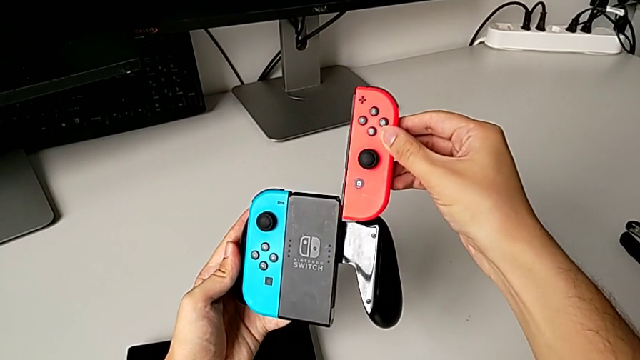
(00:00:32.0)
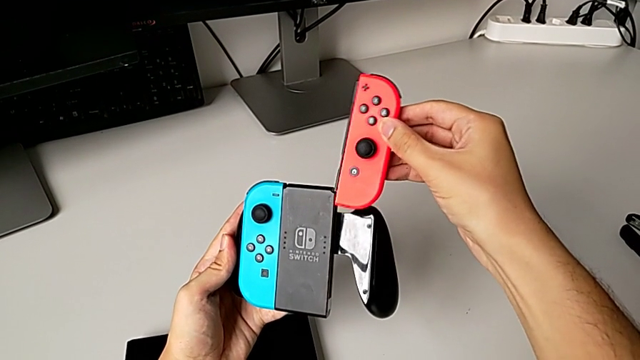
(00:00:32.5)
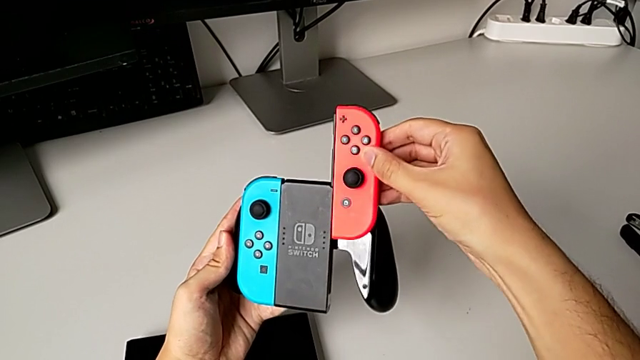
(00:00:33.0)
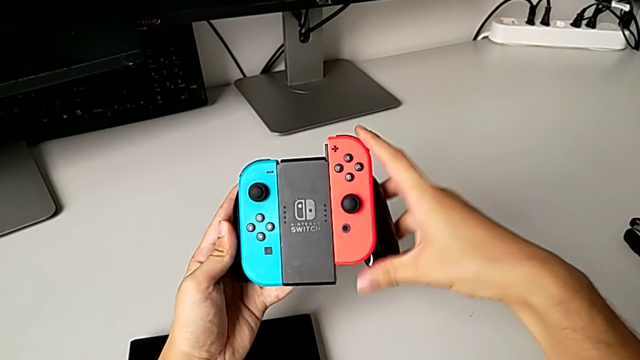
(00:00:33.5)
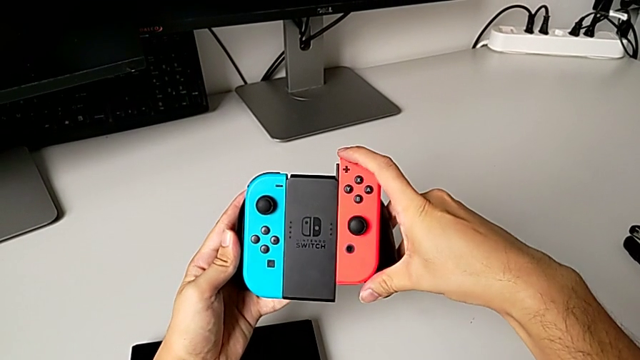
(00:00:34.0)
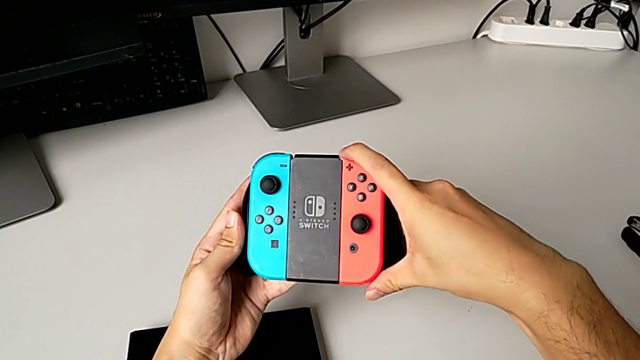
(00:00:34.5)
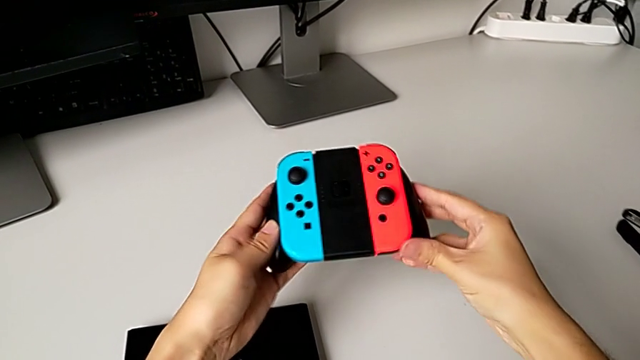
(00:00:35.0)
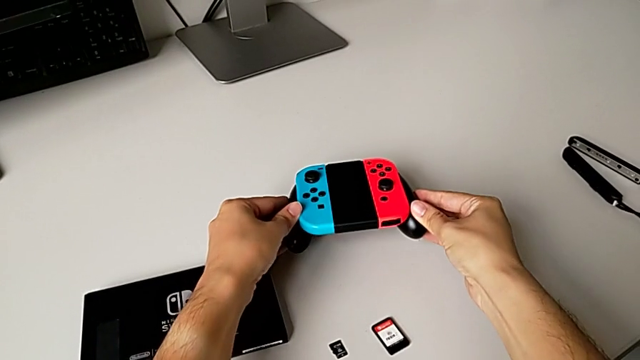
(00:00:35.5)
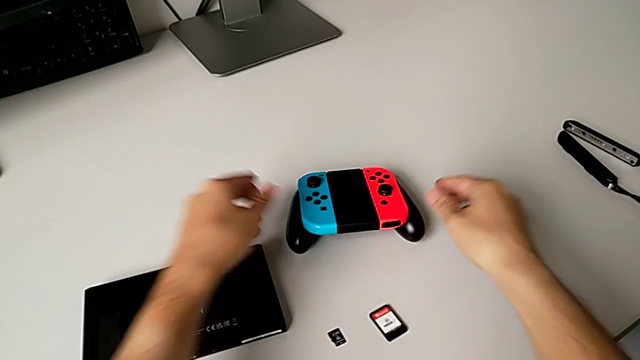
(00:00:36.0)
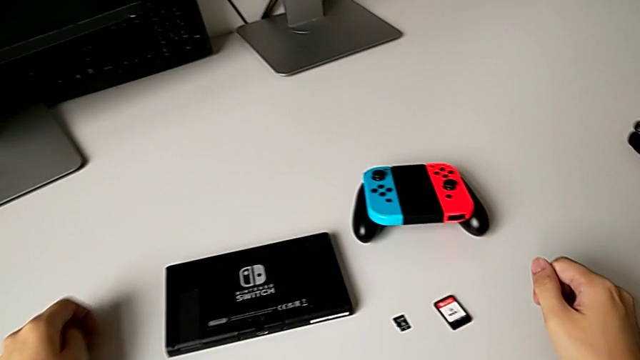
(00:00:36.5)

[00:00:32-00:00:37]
The camera wearer is exchanging the handheld grip to the comfort grip. They align the red Joy-Con controller, insert it and place the comfort grip.

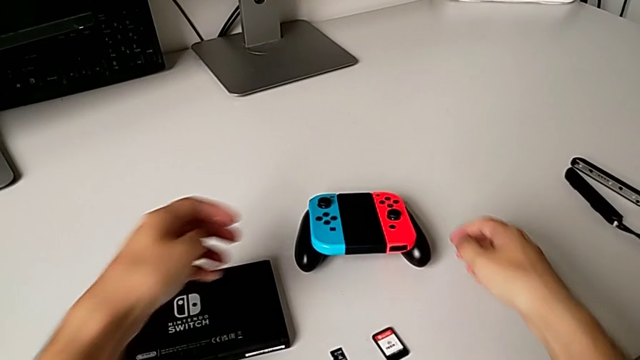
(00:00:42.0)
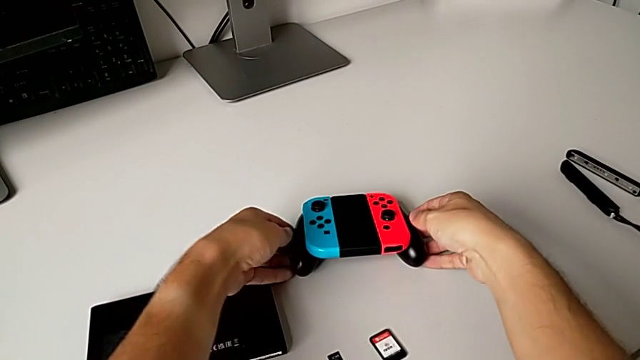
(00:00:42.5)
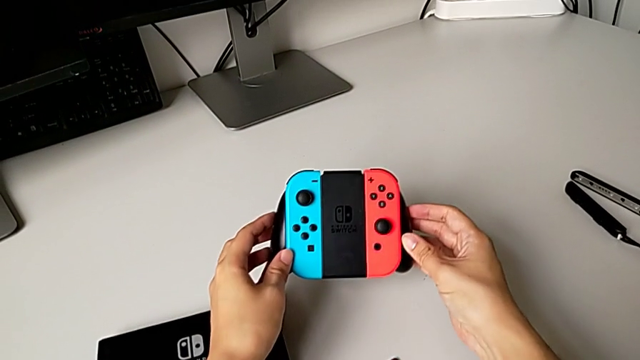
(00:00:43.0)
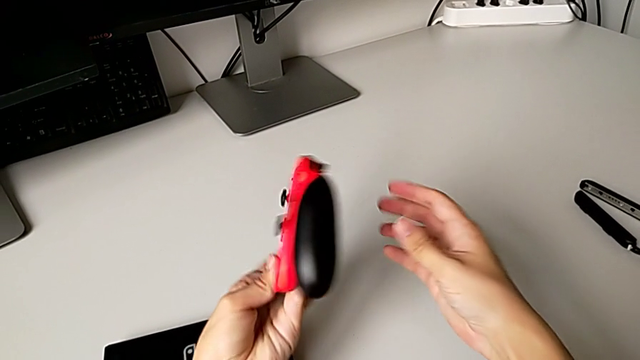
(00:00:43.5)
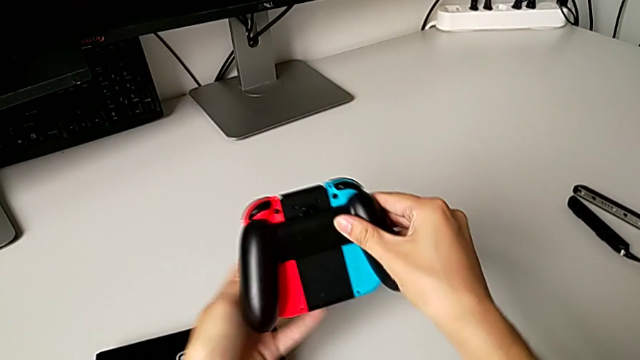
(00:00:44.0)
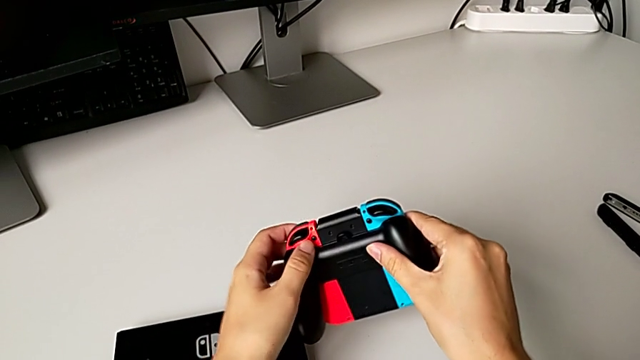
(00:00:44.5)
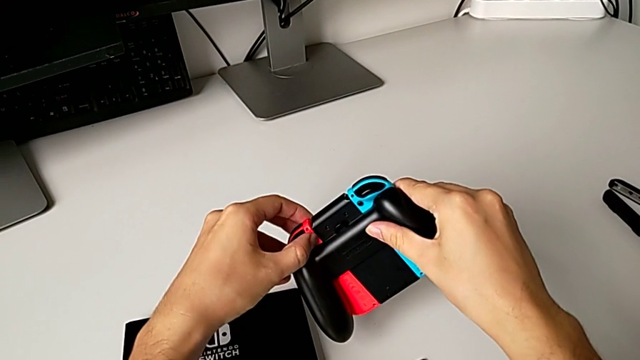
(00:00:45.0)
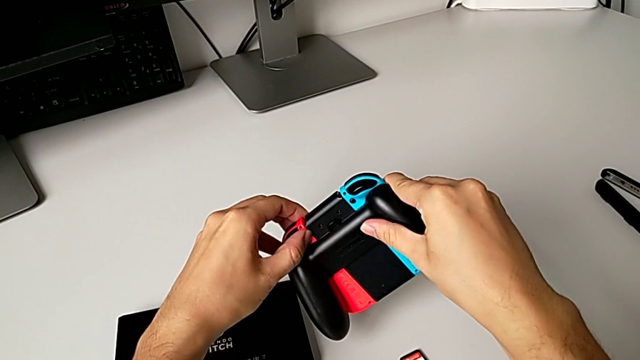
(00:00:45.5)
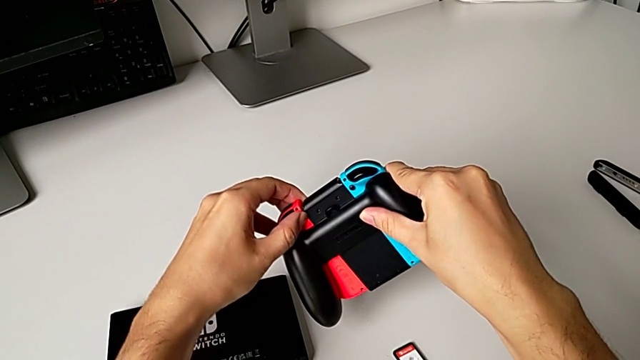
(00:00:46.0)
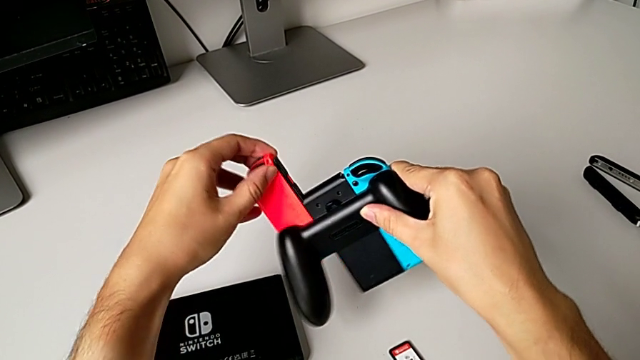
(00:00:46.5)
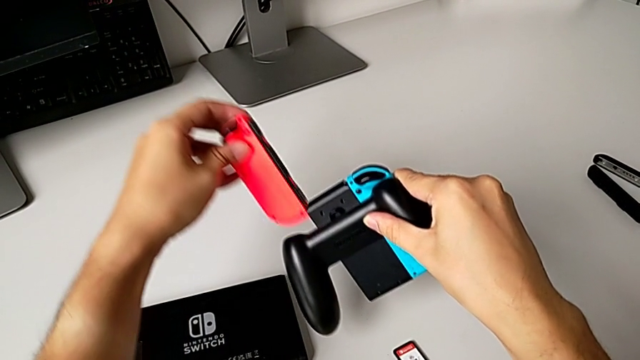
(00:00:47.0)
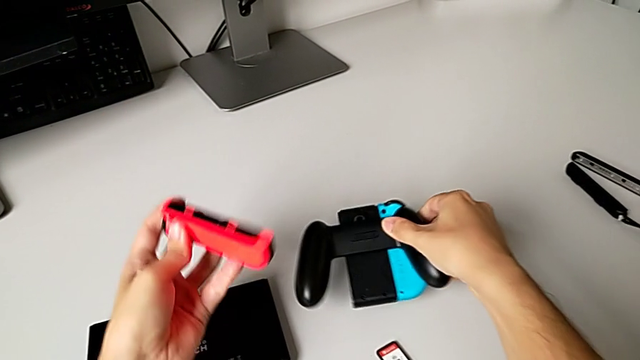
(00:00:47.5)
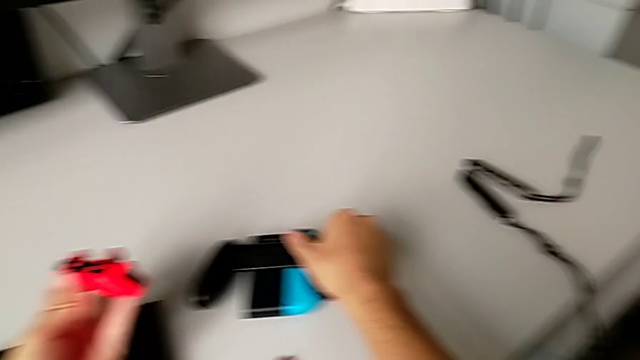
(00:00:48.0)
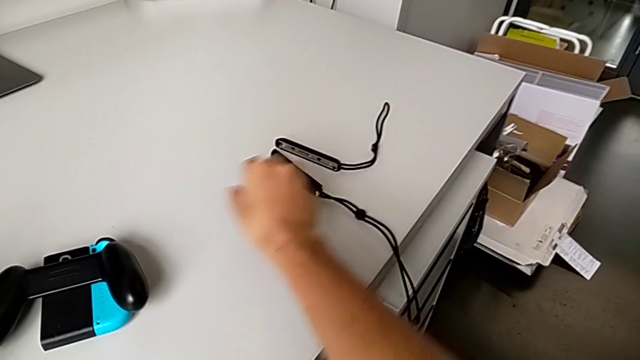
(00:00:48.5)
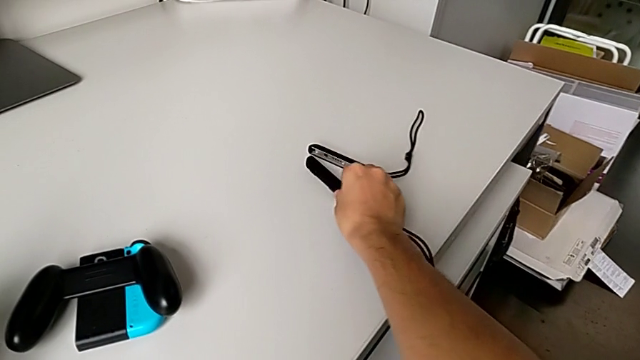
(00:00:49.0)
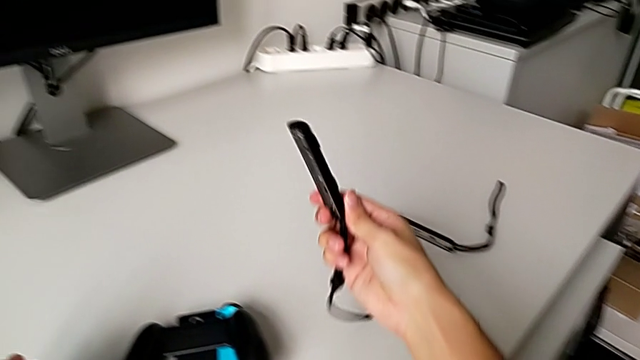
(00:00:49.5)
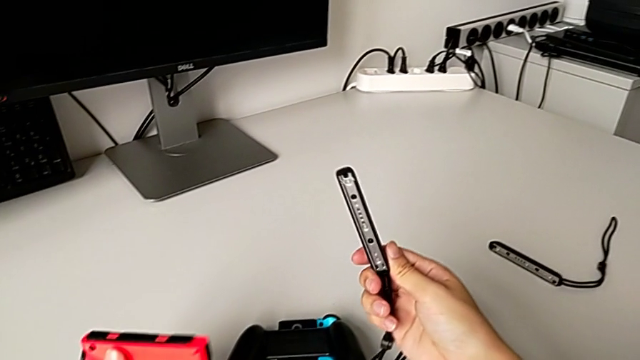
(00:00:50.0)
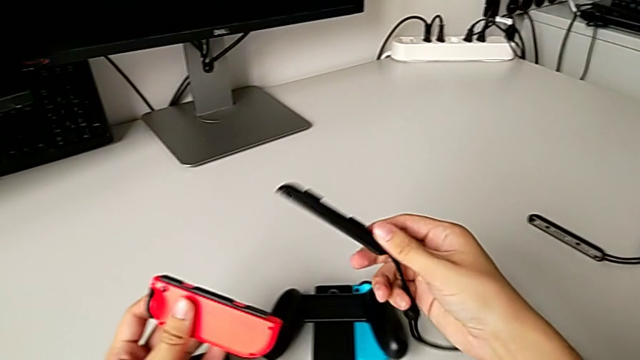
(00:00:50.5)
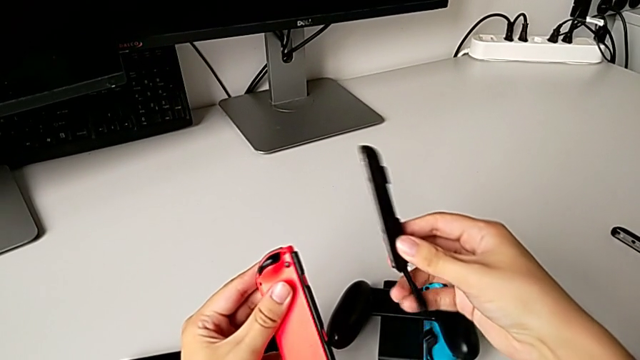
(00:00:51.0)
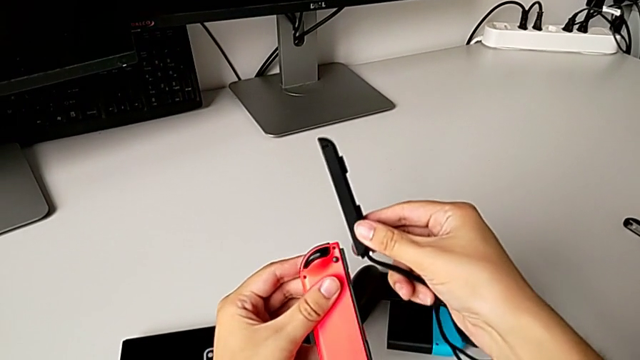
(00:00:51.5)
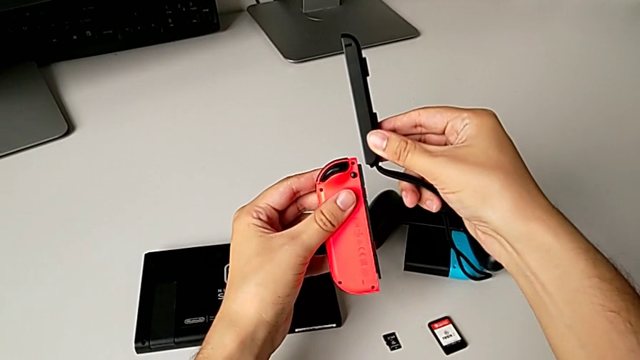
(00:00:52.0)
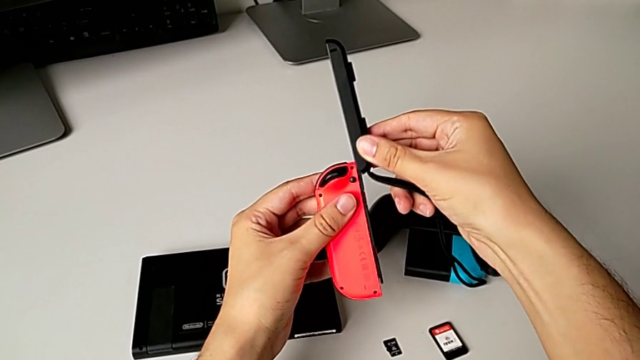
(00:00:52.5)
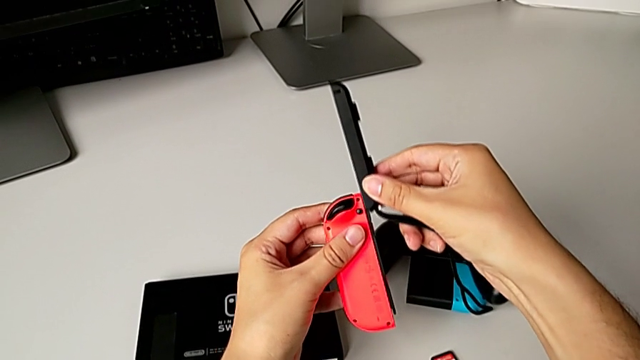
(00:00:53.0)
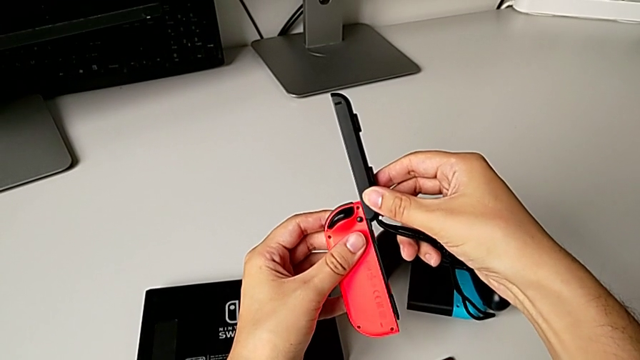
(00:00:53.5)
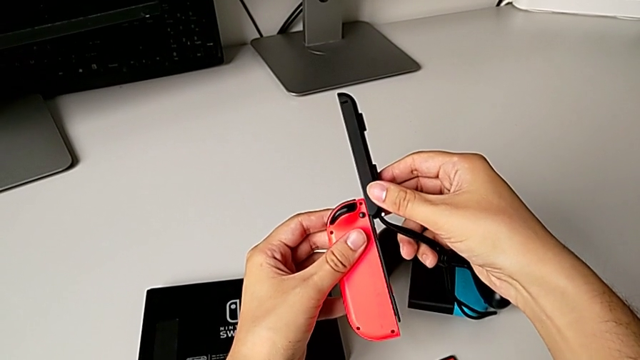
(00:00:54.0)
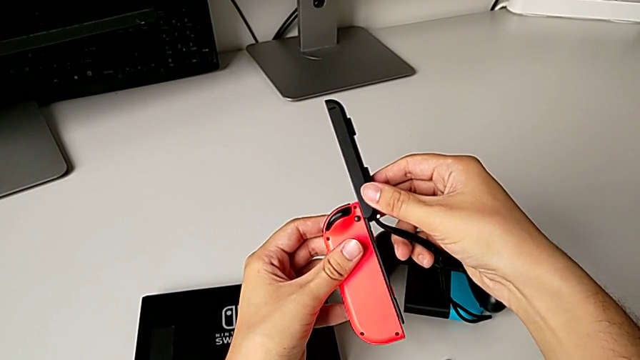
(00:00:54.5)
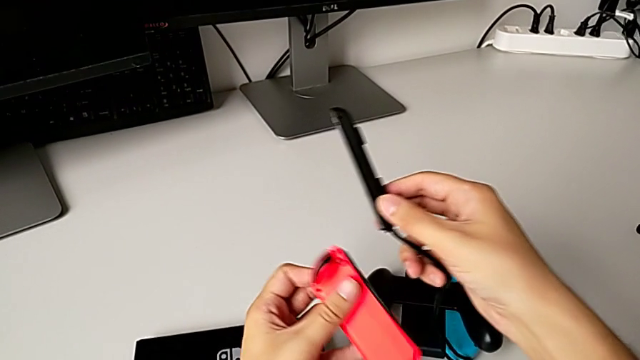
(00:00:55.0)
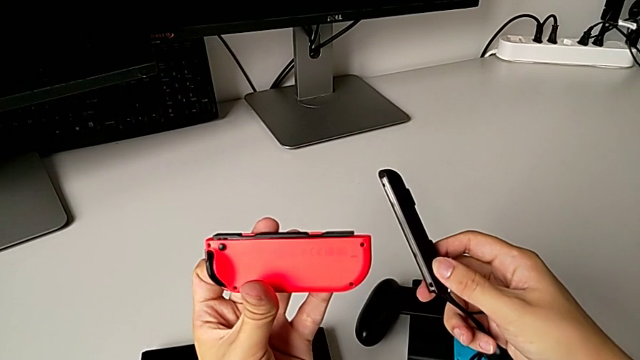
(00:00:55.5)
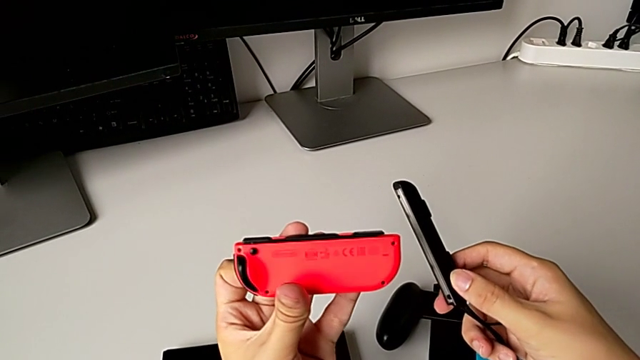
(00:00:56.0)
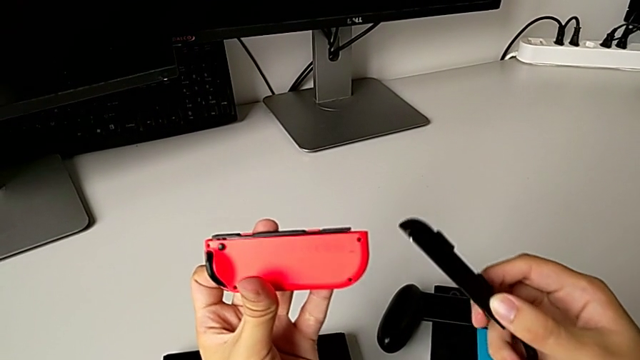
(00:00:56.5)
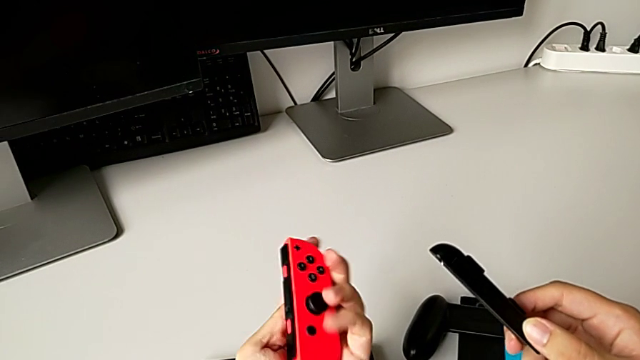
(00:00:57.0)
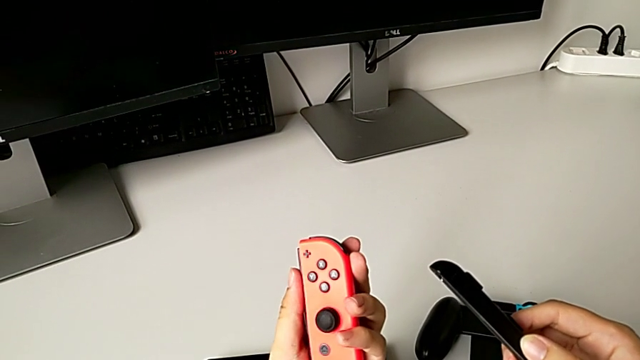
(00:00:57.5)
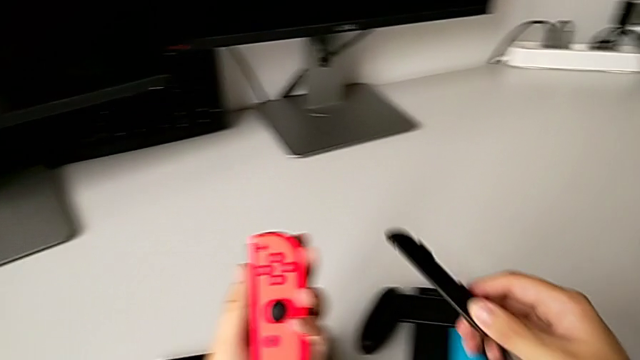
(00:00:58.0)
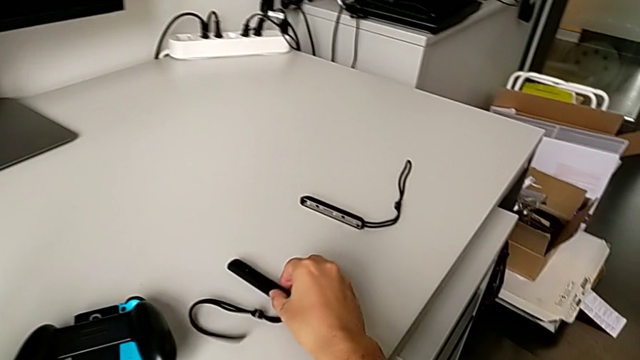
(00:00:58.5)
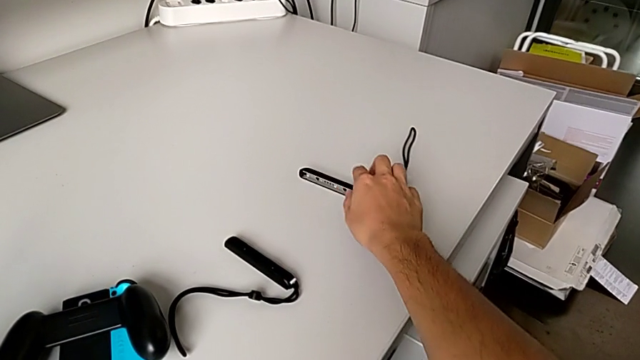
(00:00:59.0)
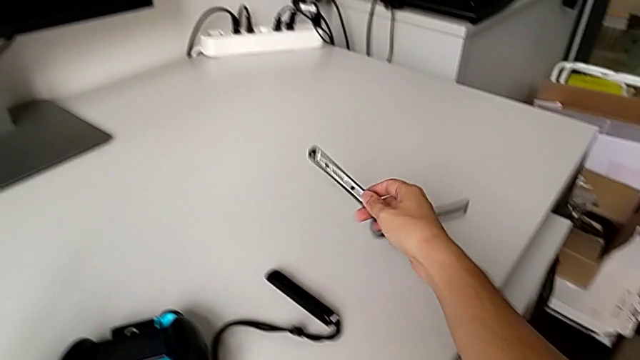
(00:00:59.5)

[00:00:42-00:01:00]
The camera wearer is exchanging the red Joy-Con controller. They grab the comfort grip, flip it, press the red Joy-Con controller, withdraw it, place the comfort grip, grab the Joy-Con strap, wrongly insert it, placing it incorrectly, inspect the red Joy-Con controller and wrongly exchange the Joy-Con strap.
